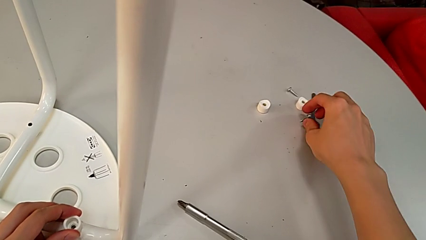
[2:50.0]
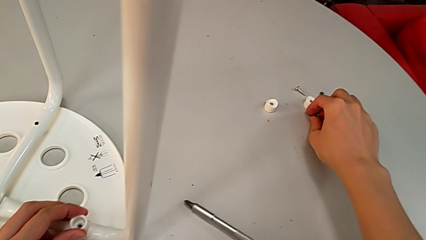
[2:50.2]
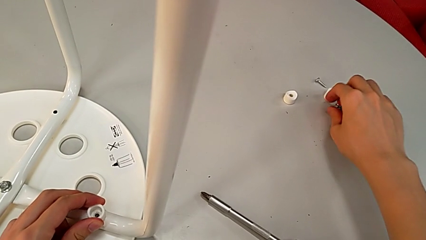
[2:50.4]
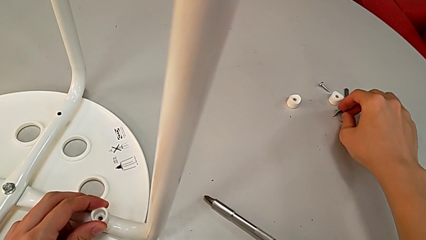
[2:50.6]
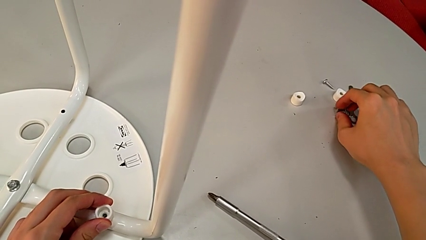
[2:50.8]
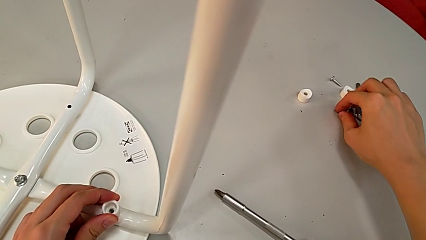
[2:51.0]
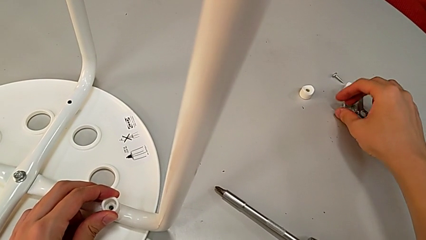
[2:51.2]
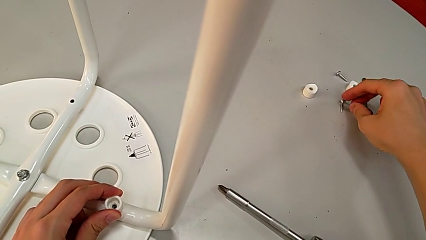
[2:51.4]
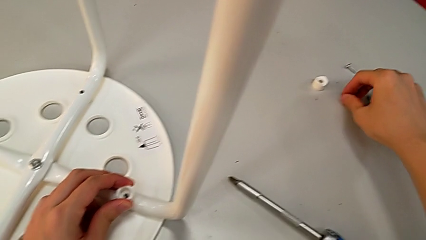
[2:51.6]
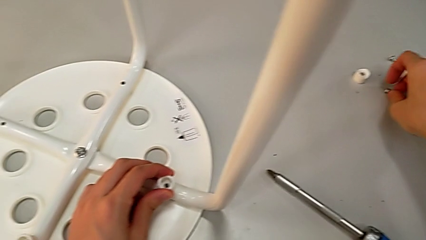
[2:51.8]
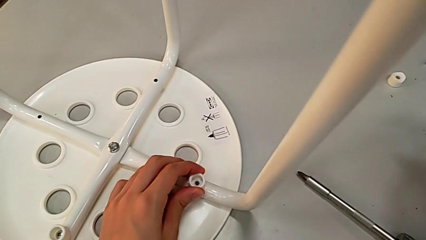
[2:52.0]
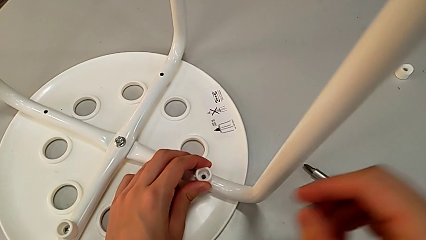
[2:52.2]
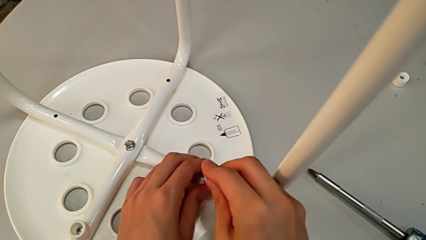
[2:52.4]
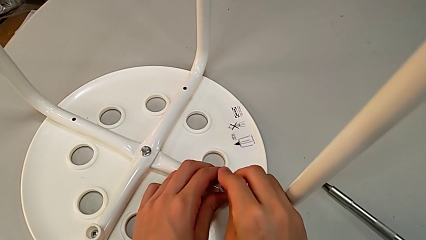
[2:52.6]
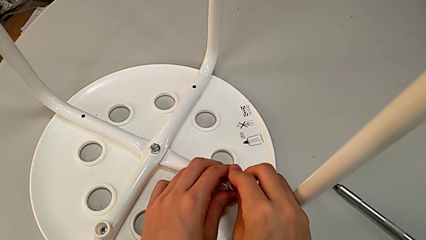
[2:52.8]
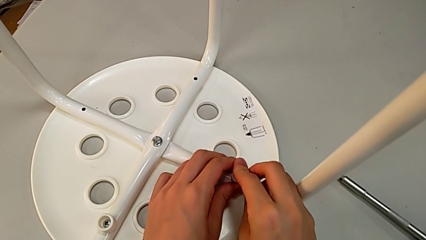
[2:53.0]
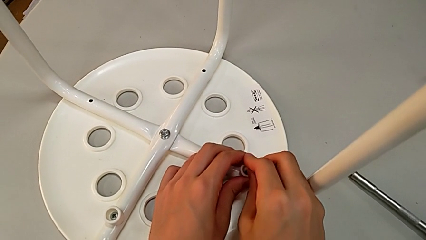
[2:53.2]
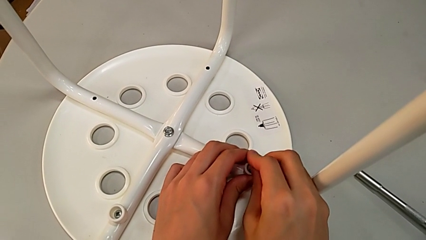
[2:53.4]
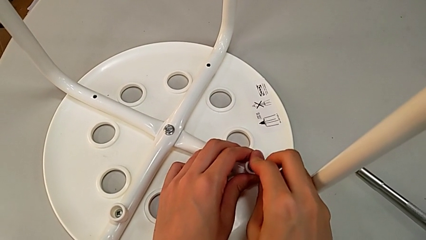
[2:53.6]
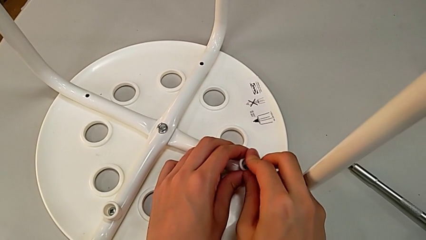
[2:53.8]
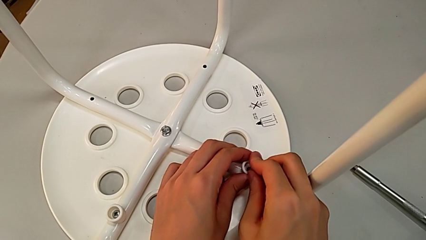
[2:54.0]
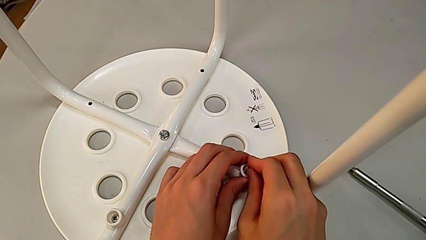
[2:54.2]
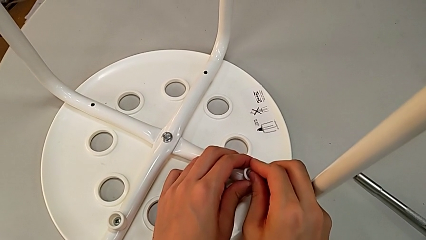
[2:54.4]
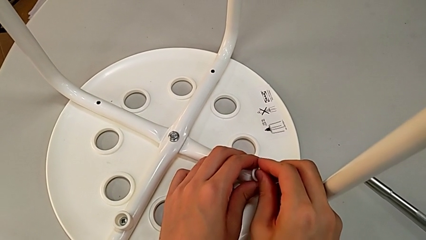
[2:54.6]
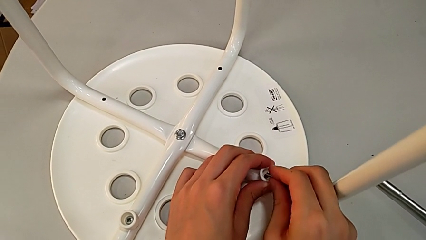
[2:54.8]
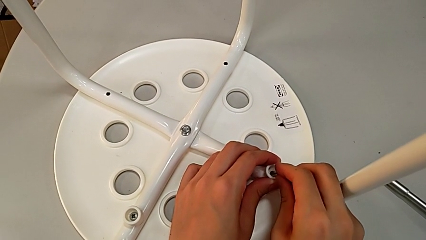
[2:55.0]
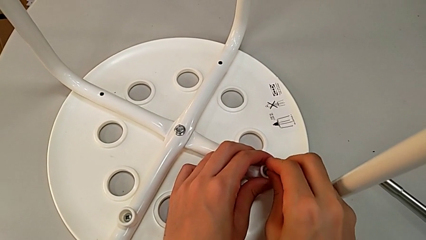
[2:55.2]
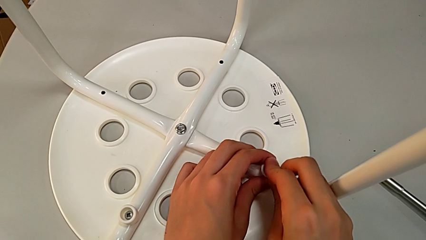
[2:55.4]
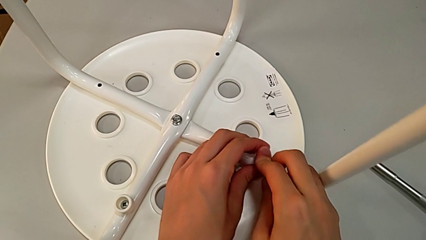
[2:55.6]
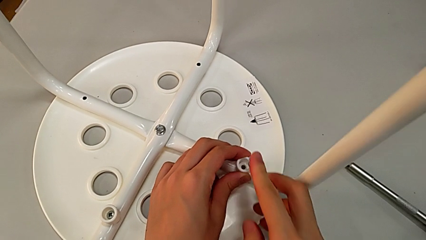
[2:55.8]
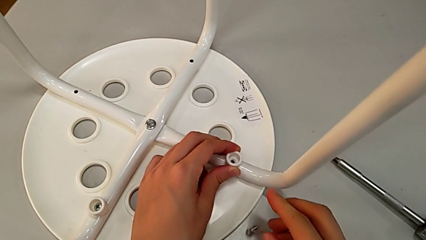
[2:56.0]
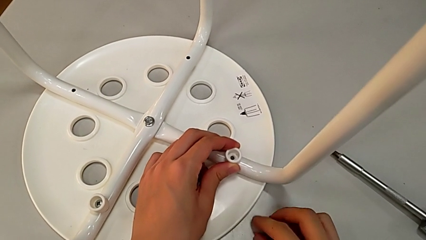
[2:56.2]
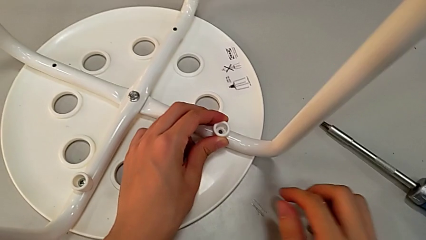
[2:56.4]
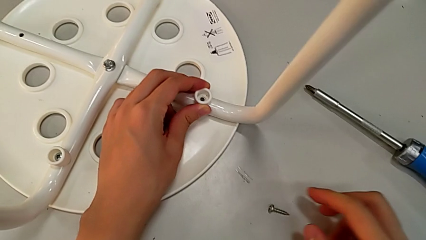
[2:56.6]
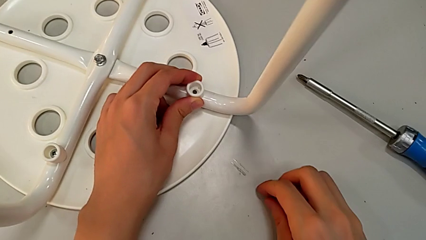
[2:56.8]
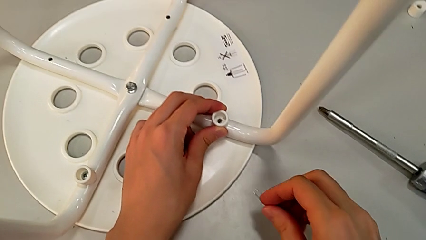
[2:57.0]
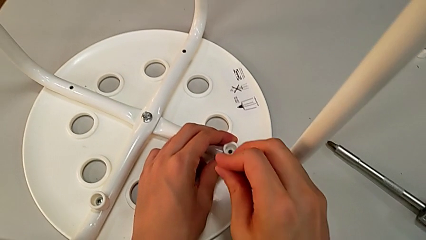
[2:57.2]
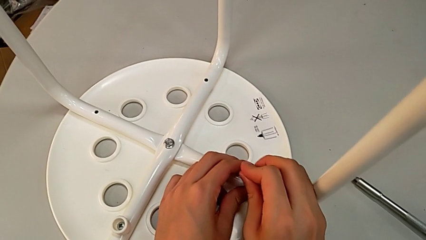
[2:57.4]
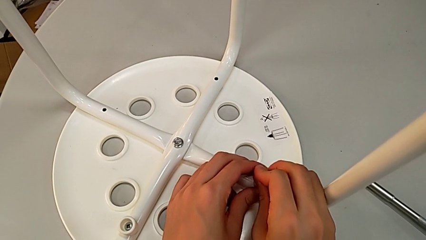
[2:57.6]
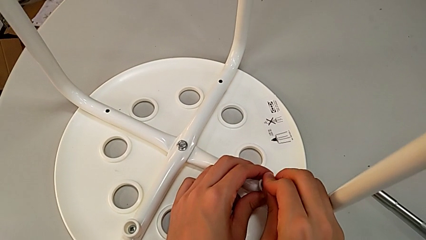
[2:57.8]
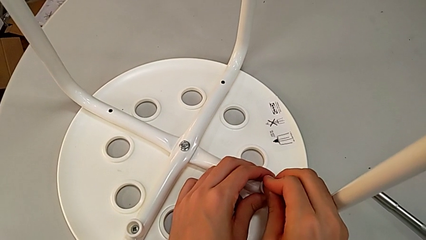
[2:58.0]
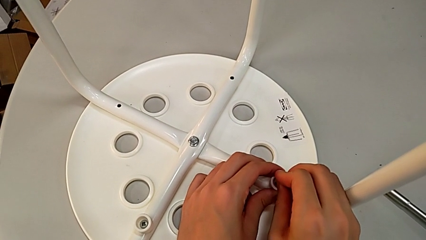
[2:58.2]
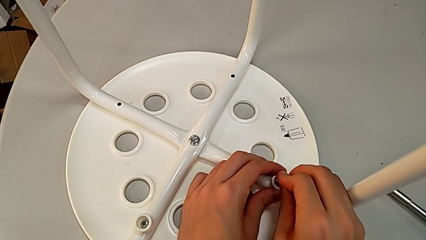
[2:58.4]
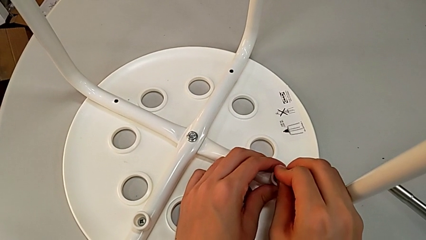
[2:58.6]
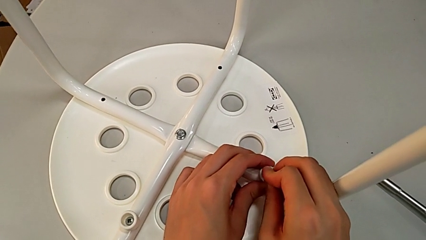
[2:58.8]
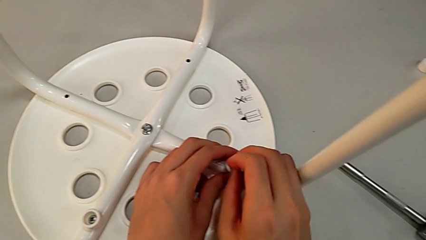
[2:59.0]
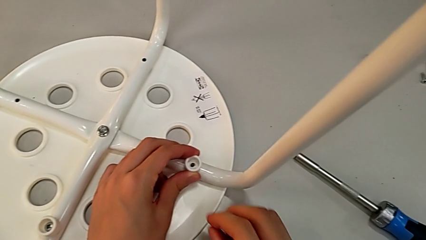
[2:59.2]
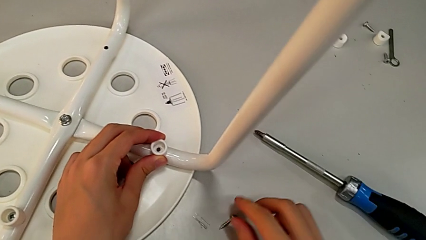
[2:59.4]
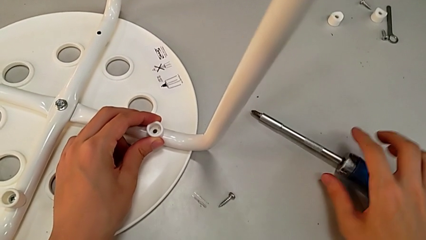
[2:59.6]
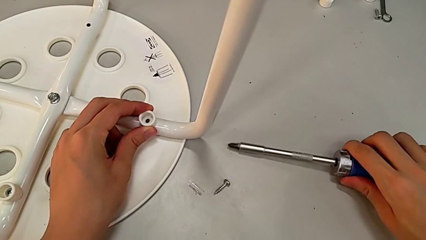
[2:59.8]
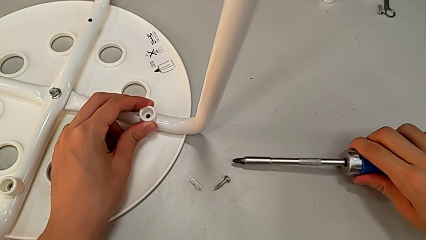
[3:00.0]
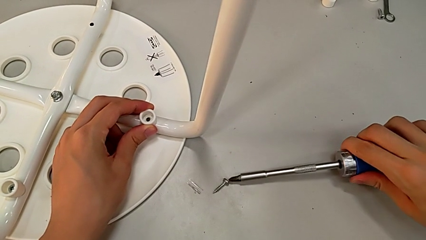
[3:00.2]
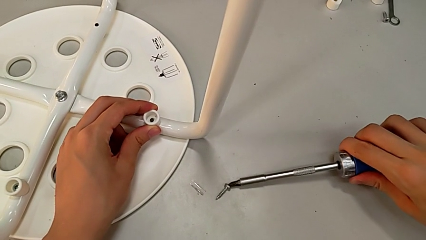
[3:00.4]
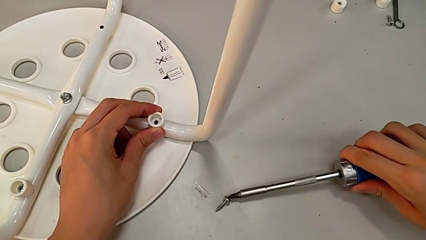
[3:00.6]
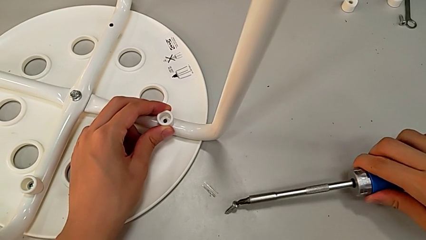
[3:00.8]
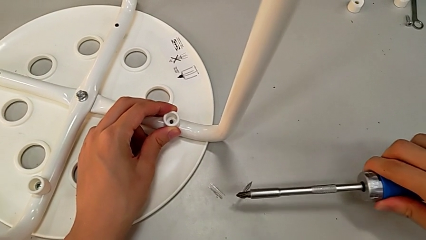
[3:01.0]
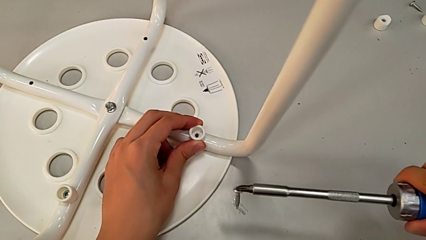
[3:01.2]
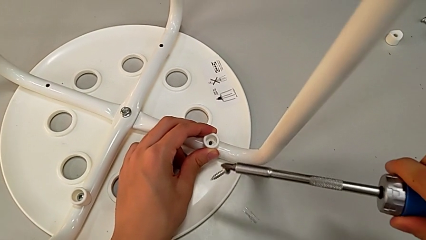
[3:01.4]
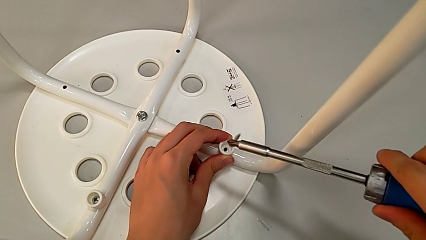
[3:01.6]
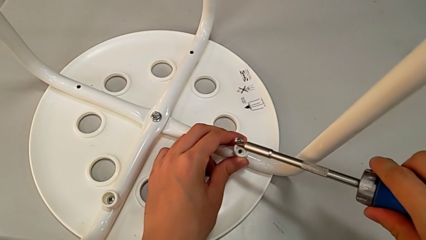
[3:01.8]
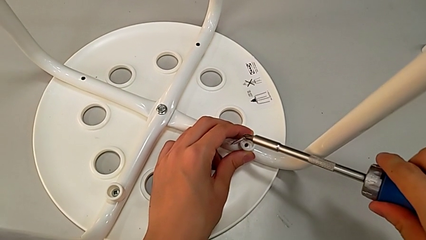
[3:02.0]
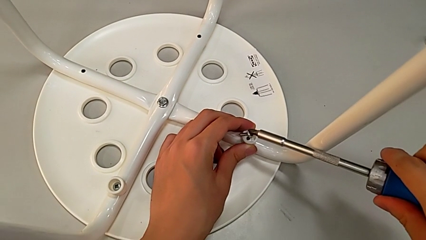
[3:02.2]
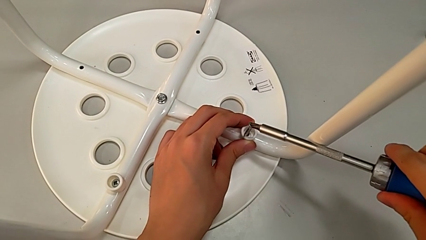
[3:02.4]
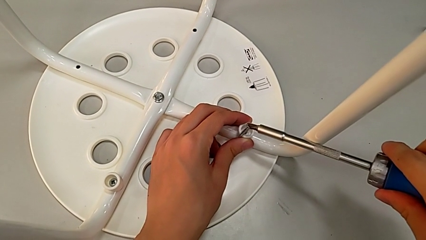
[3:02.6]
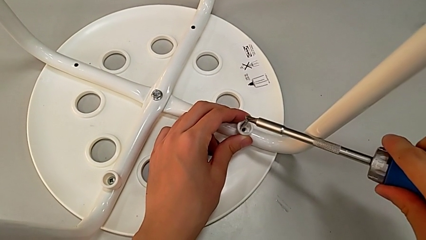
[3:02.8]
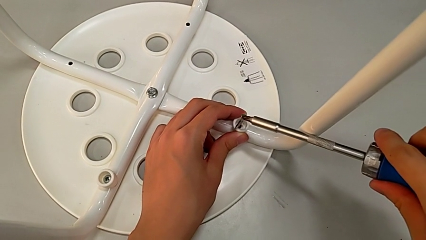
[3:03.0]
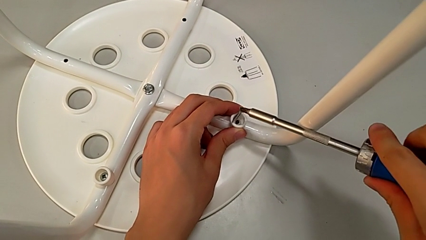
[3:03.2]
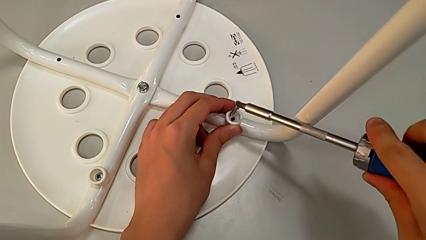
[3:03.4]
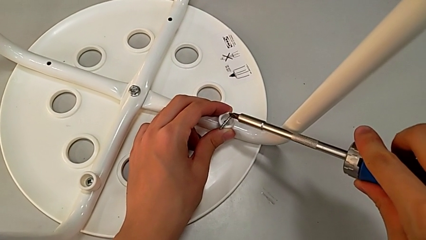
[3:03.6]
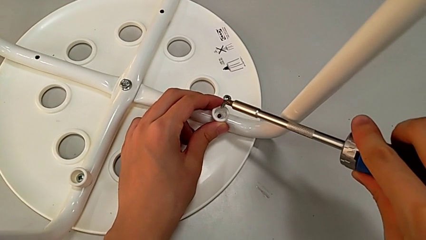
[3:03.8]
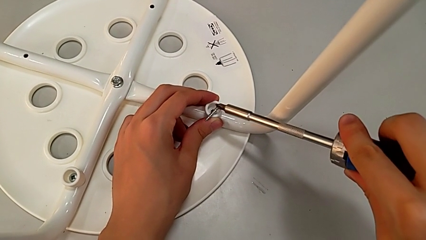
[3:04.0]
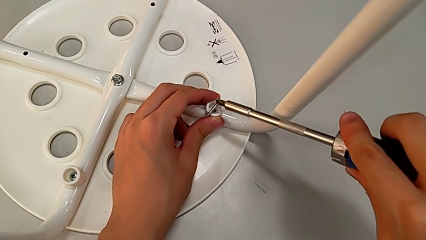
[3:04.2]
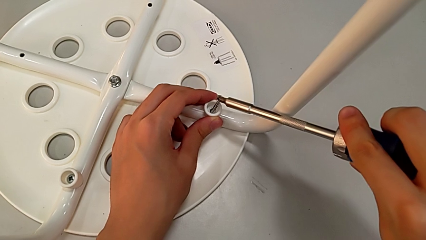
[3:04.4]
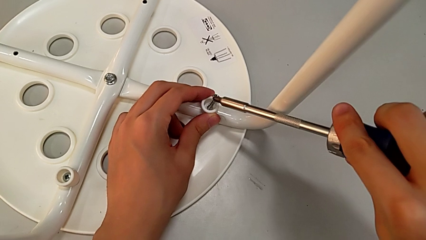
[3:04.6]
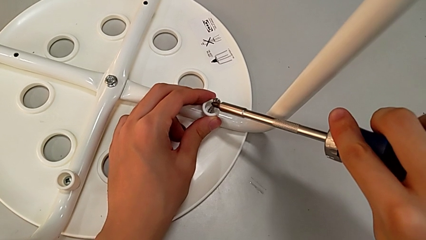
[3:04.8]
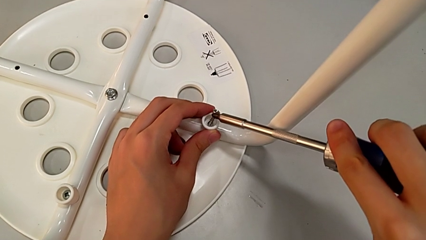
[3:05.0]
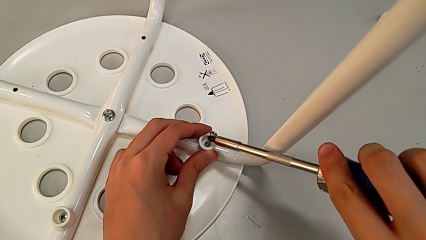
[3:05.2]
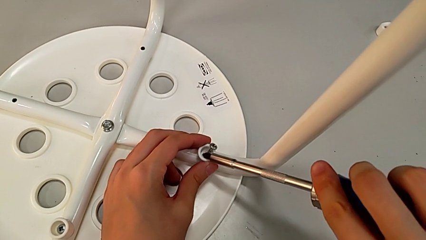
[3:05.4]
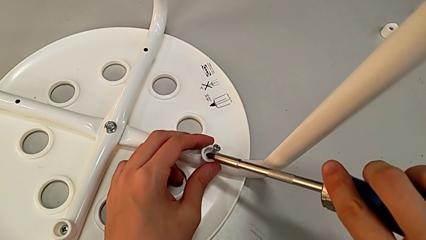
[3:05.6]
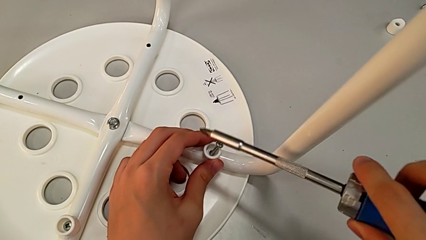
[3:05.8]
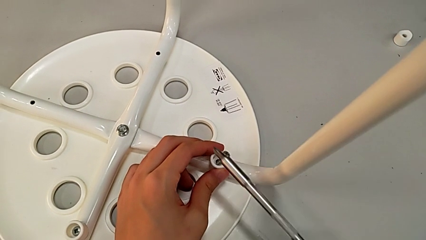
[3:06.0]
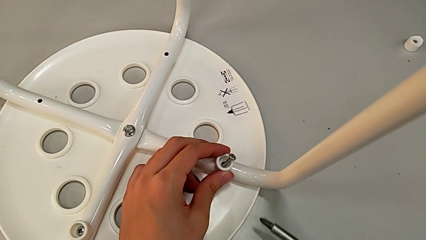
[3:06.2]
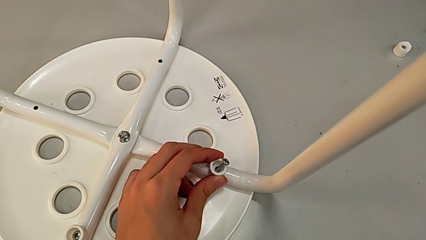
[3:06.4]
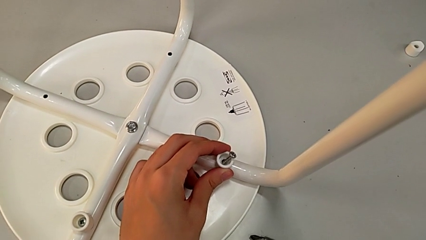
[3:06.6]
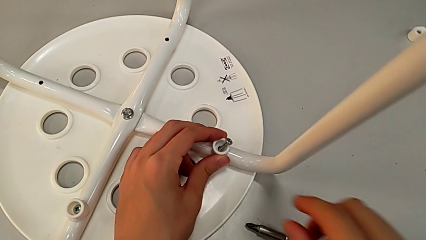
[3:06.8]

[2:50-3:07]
The camera wearer is assembling the legs to the seat. They grab the screw, approach the washer, insert the screw, wrongly drop it, grab it, insert it, disassemble it, place it, grab the screwdriver, lift the screw, place it and place the screwdriver.
